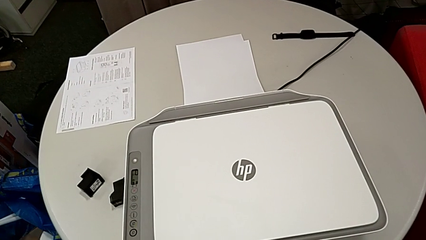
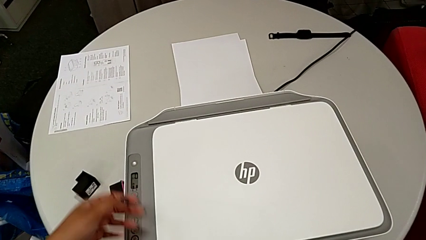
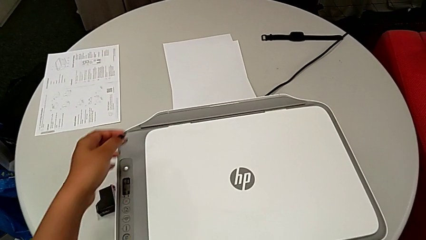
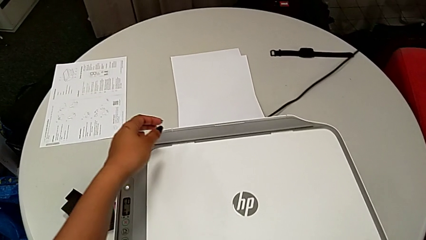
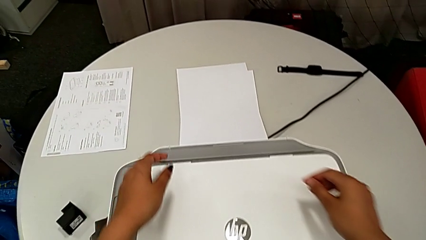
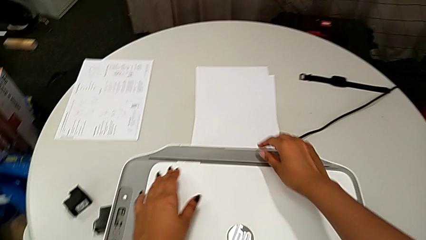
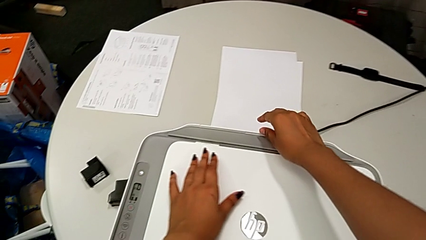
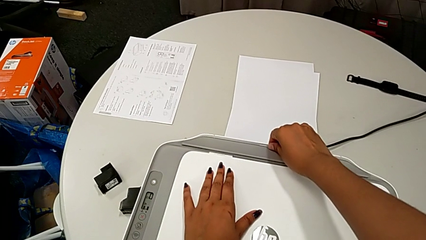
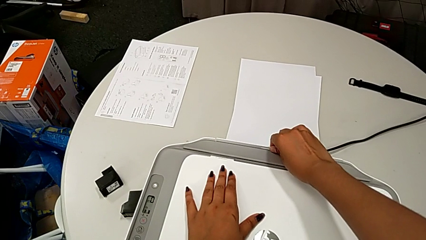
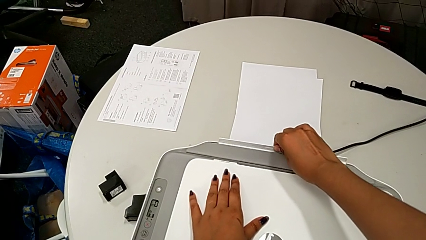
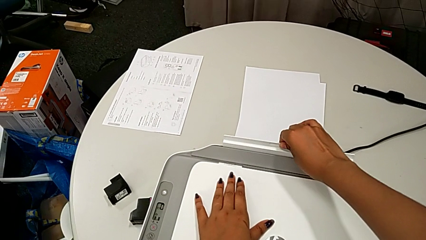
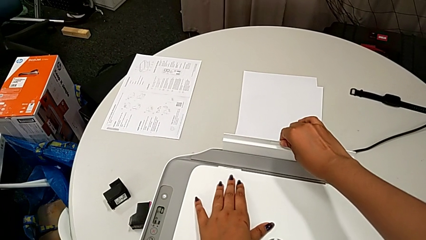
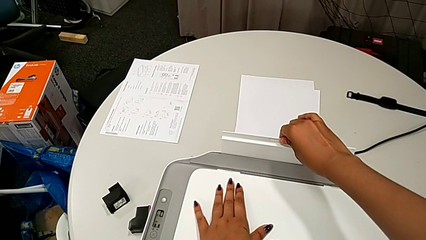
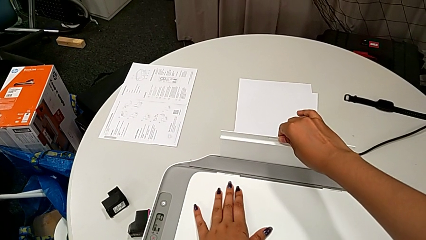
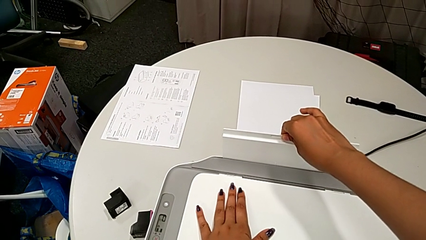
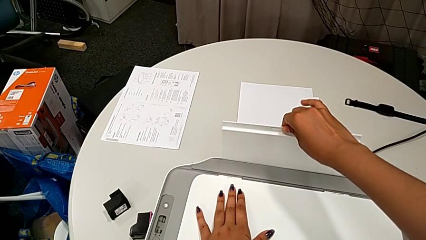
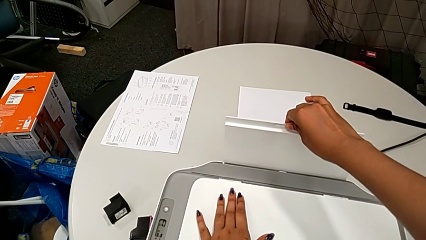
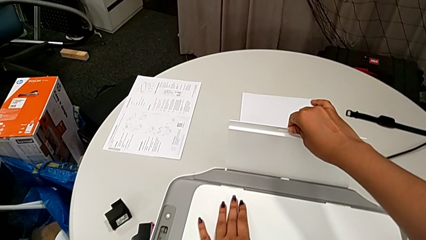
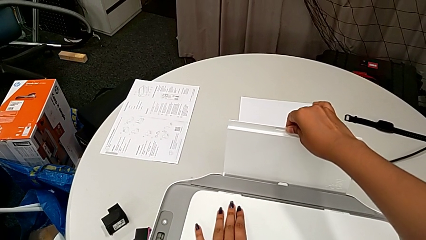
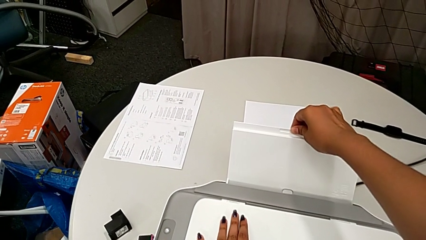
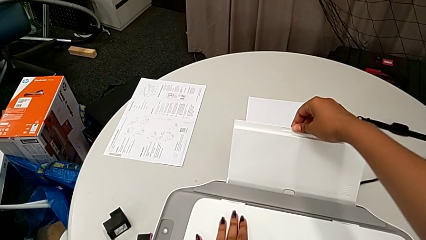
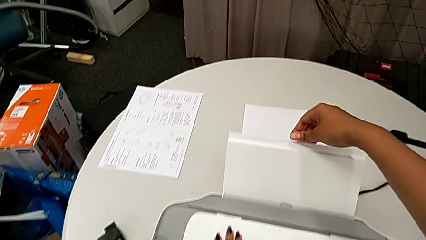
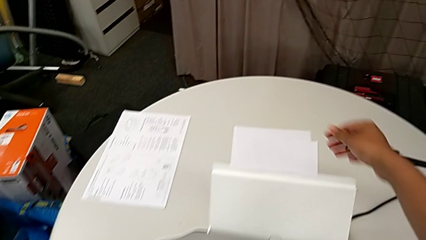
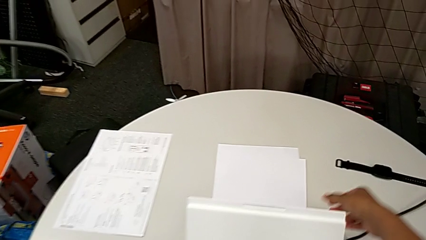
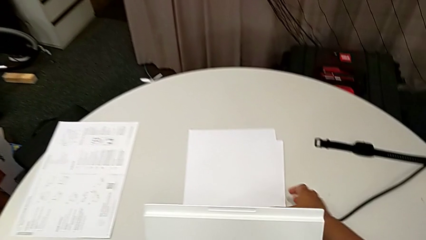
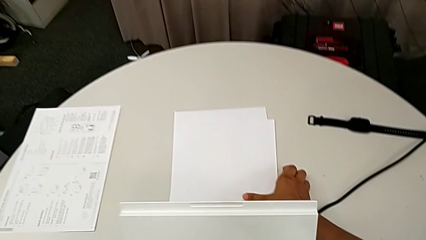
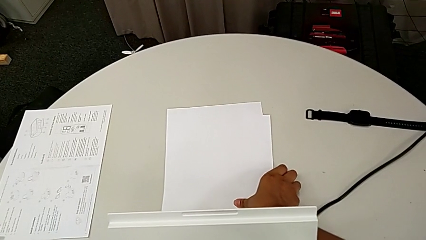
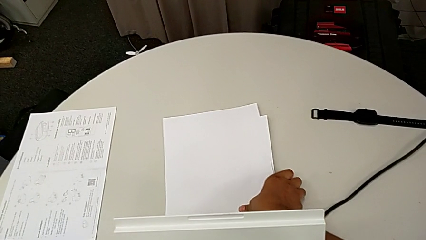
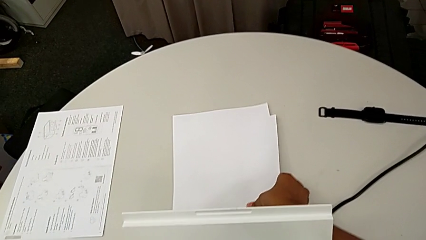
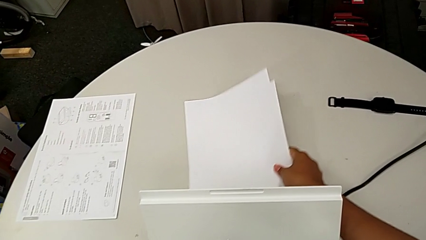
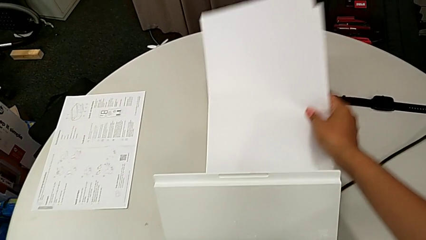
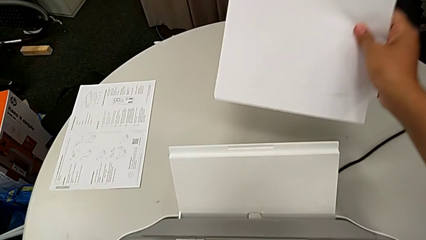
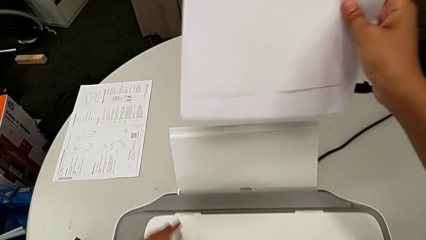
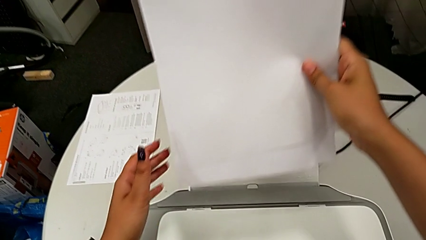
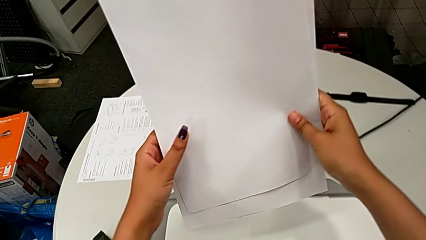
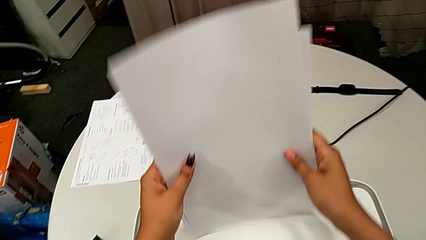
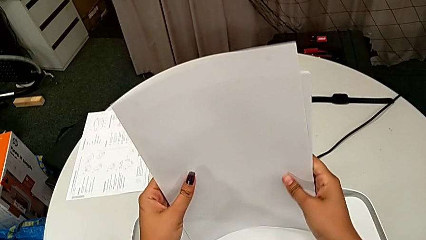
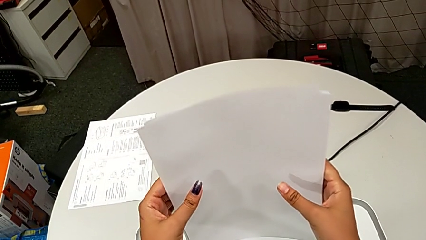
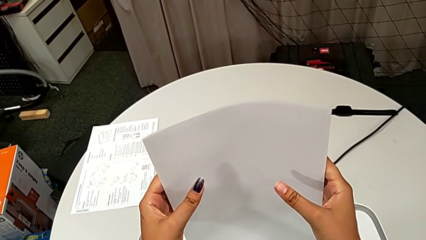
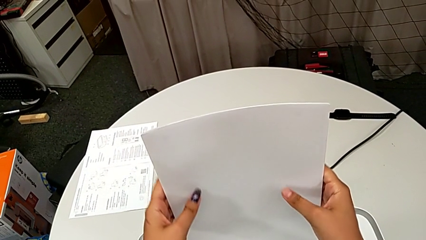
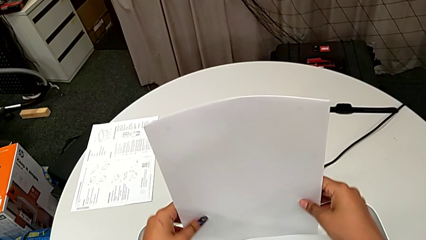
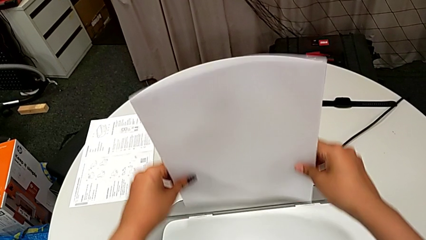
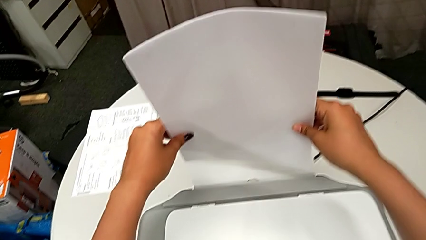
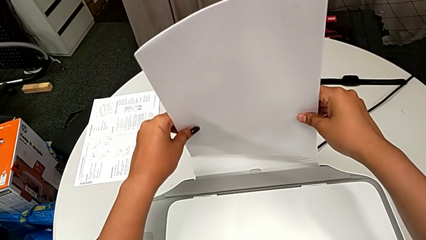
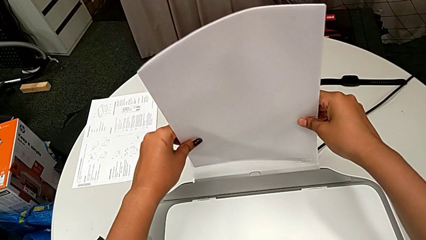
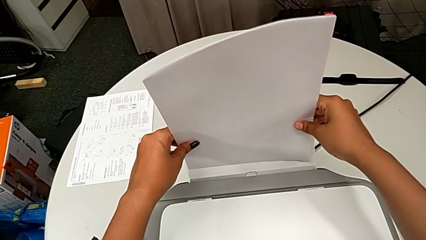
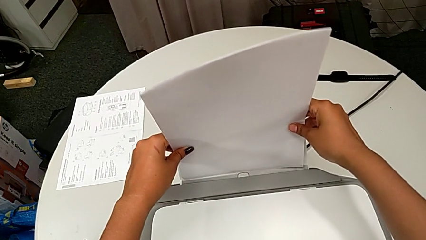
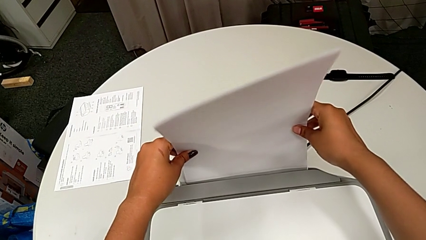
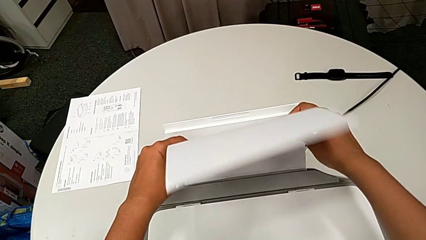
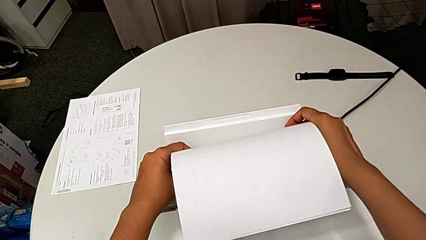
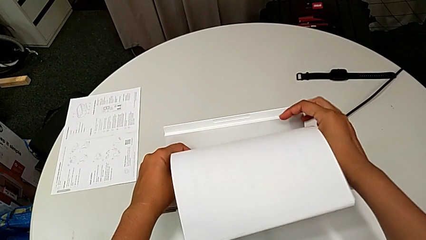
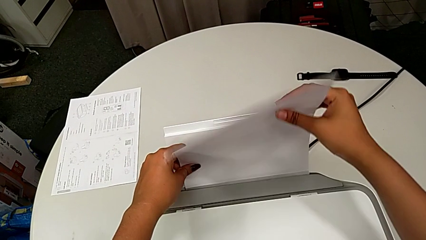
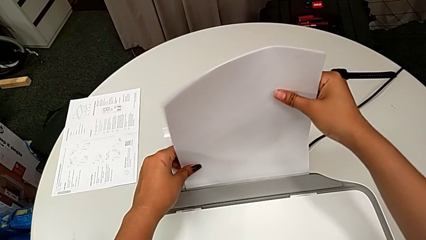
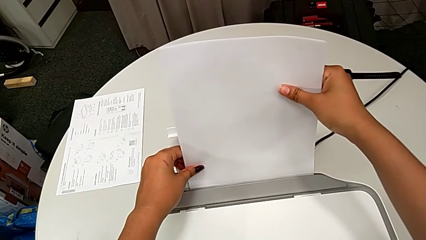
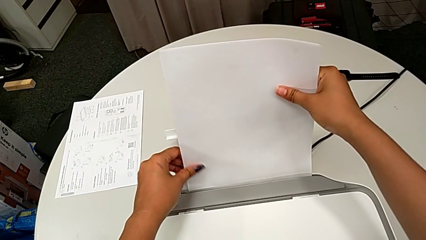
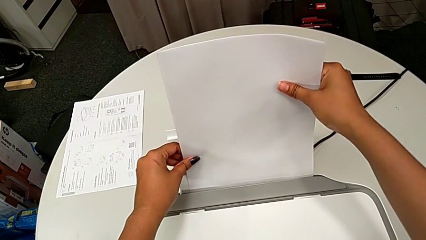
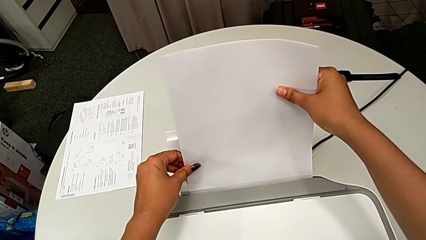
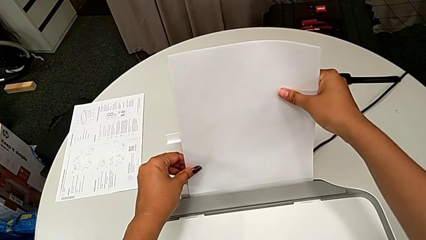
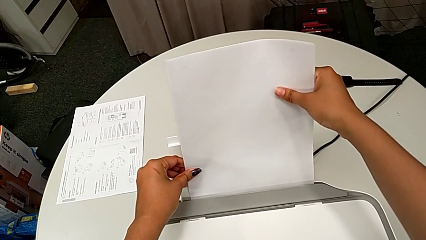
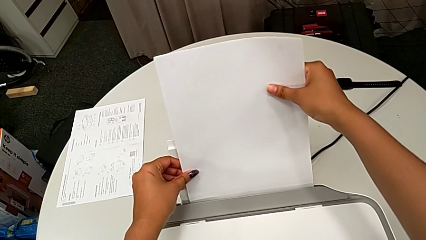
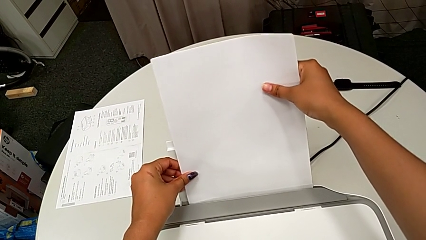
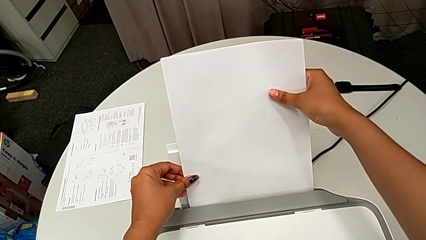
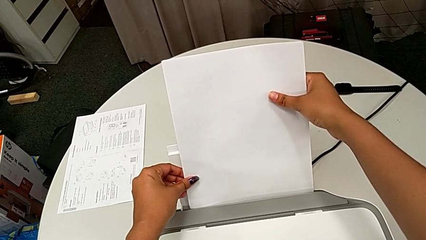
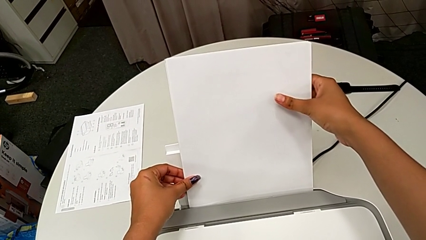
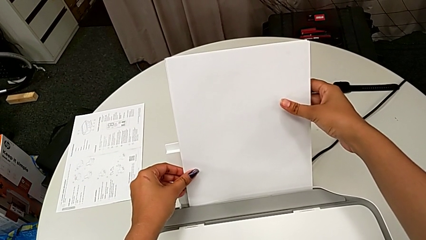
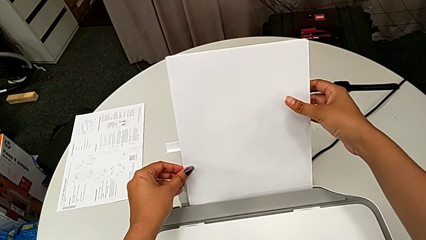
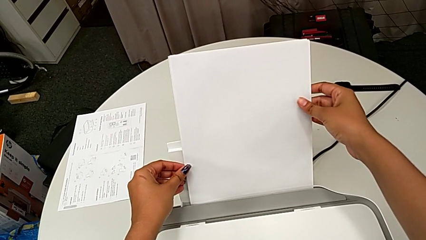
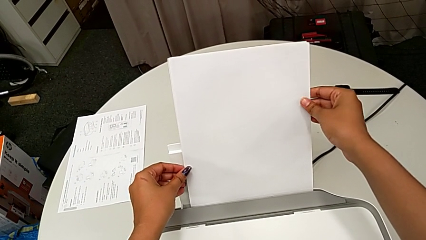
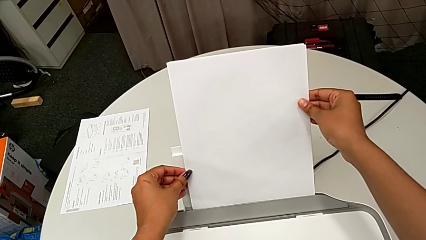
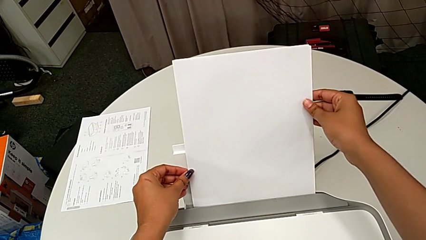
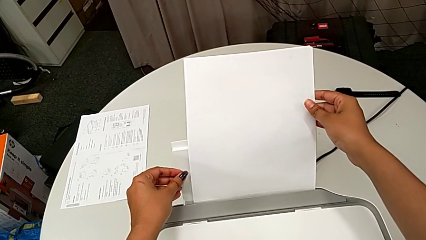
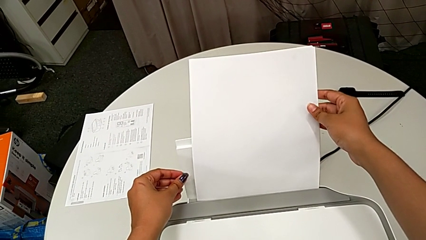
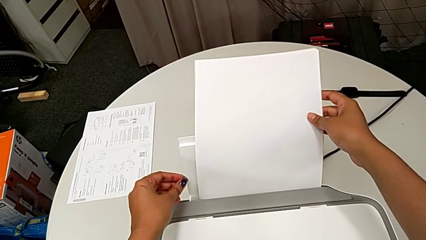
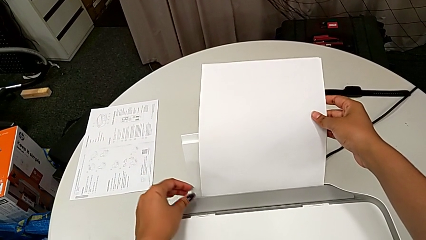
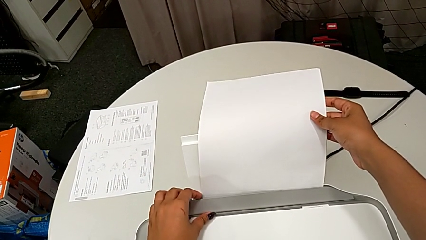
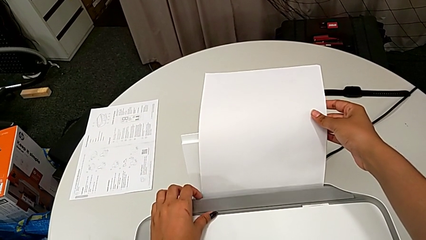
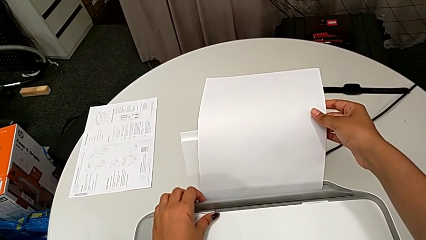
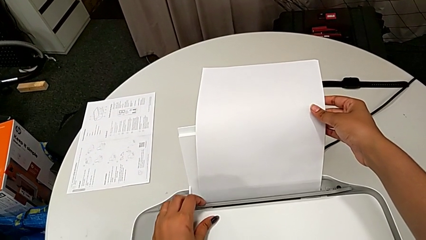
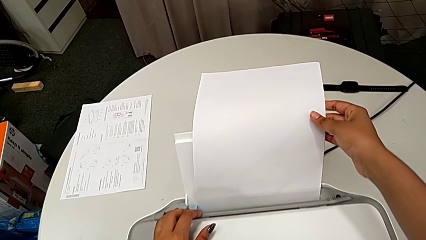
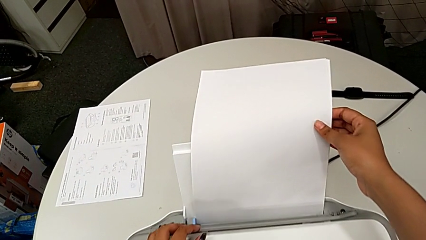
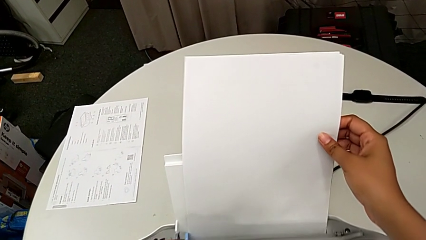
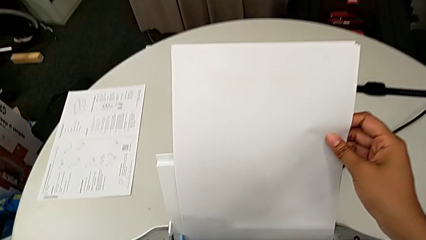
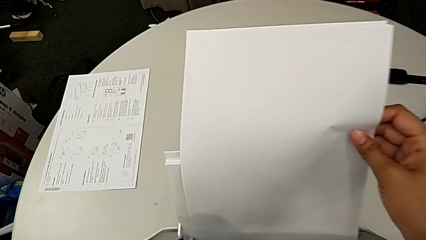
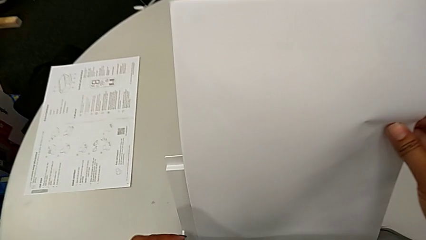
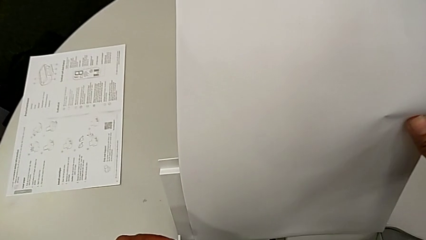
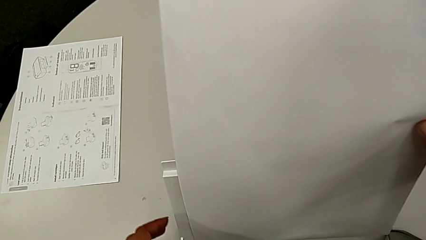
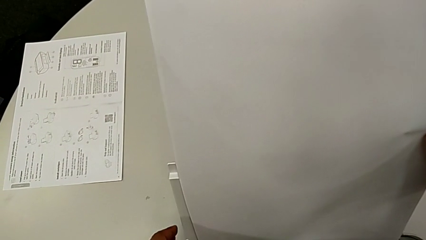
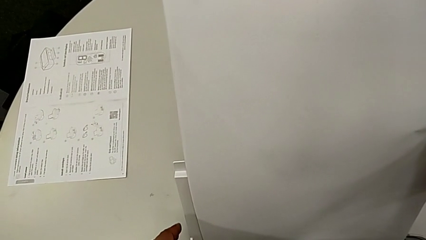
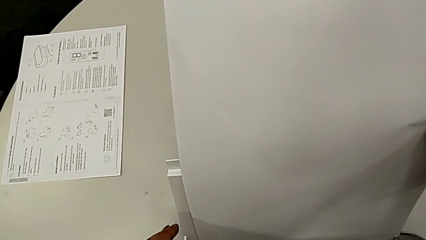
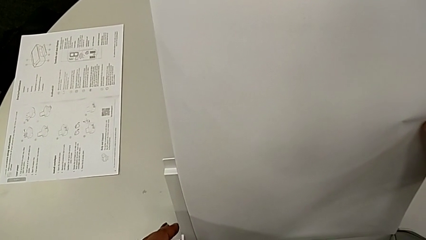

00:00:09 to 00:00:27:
The camera wearer is loading a paper stack into the printer. They grab the paper tray, pull it, grab the paper stack, lift it, align it, place it, align it and lift the tray shield.
